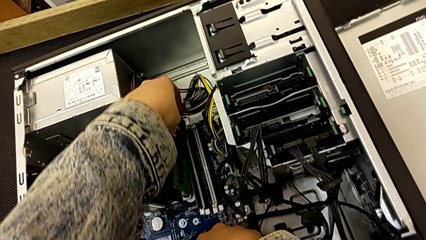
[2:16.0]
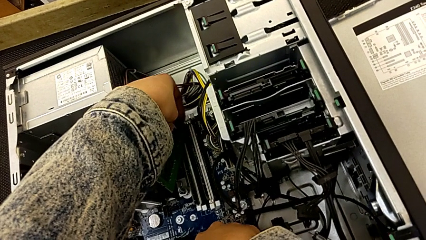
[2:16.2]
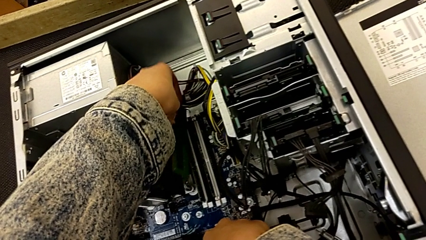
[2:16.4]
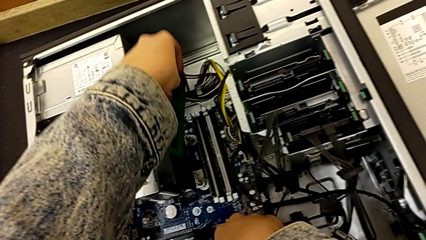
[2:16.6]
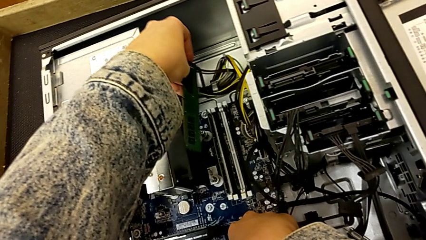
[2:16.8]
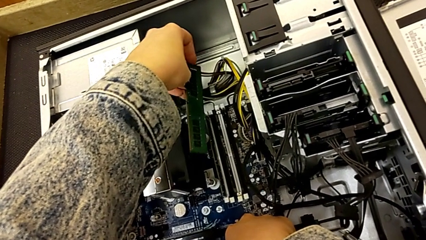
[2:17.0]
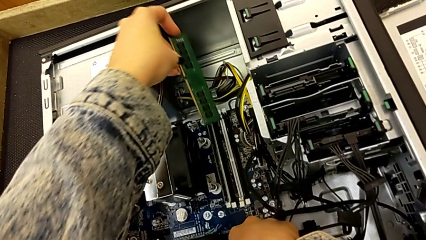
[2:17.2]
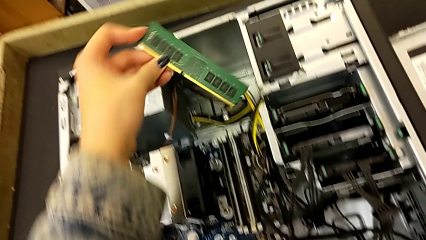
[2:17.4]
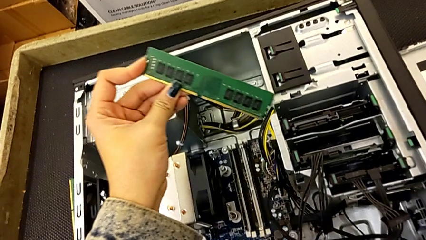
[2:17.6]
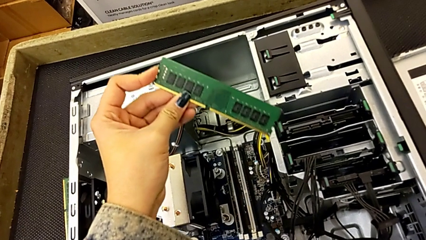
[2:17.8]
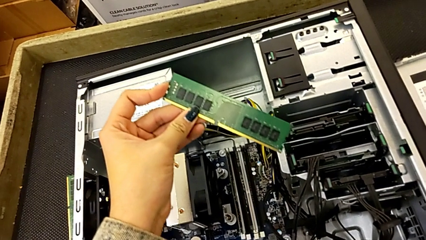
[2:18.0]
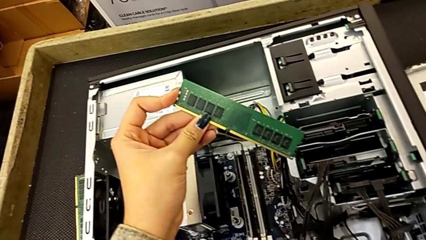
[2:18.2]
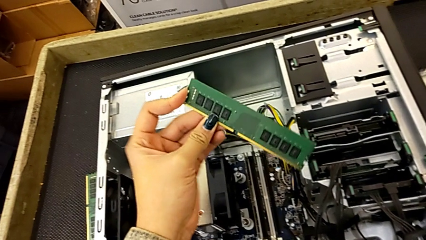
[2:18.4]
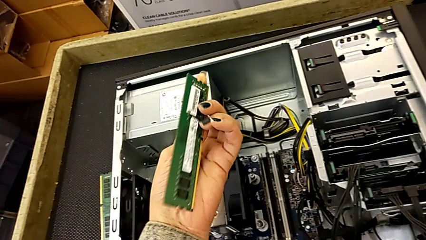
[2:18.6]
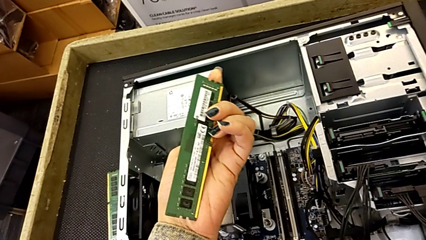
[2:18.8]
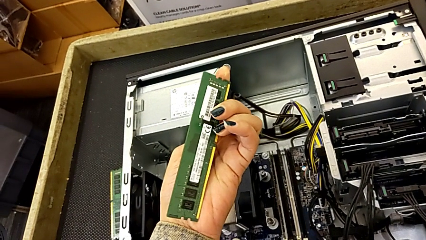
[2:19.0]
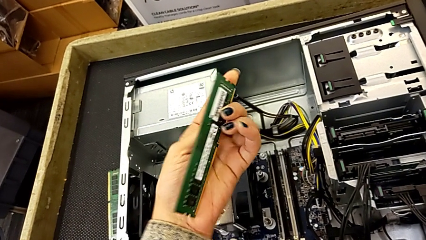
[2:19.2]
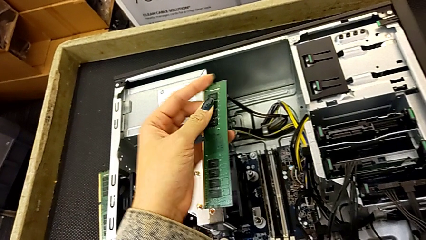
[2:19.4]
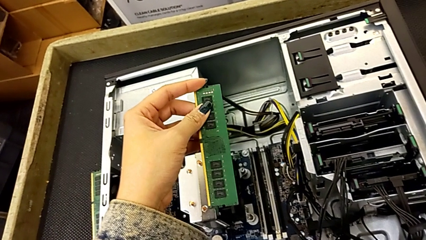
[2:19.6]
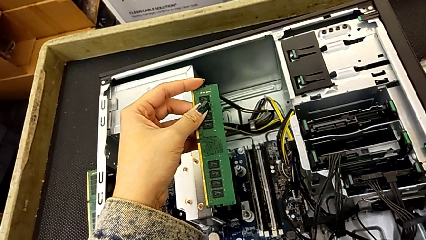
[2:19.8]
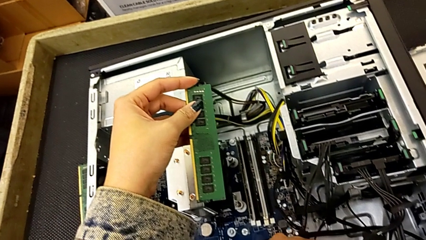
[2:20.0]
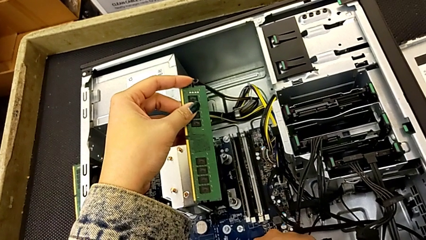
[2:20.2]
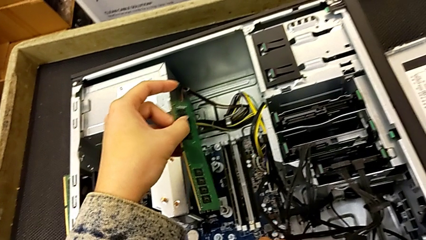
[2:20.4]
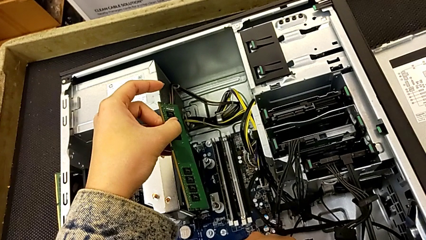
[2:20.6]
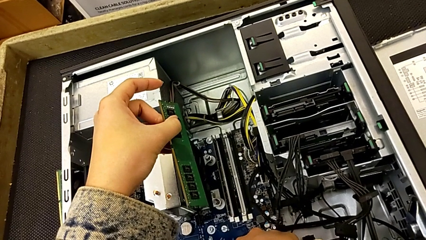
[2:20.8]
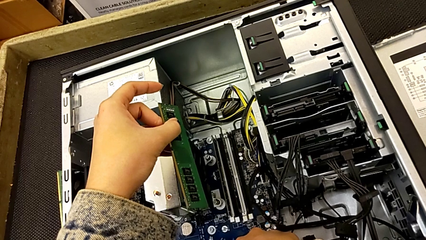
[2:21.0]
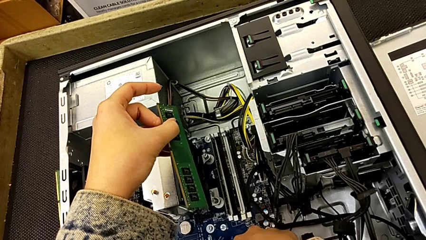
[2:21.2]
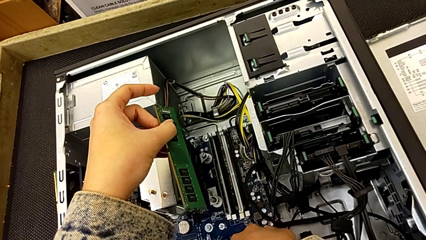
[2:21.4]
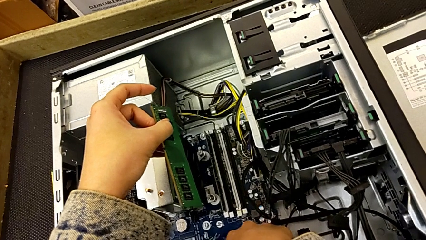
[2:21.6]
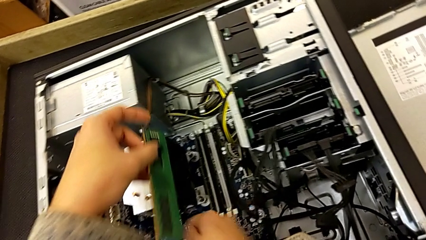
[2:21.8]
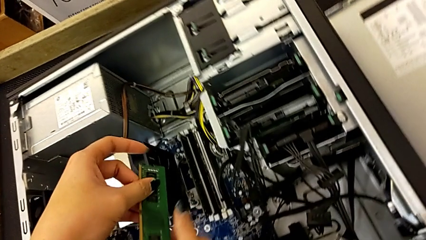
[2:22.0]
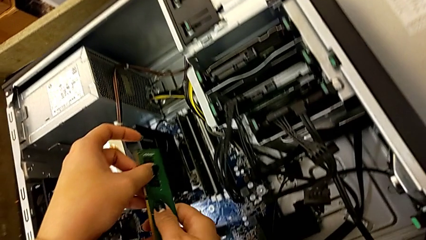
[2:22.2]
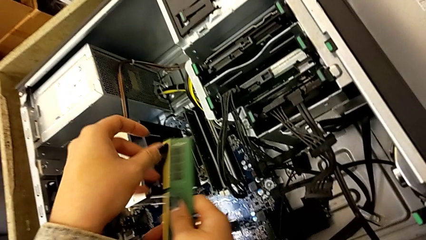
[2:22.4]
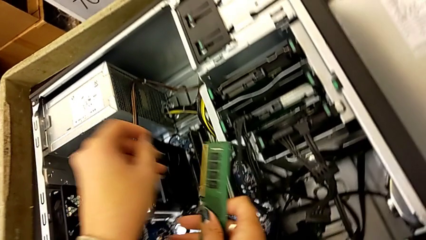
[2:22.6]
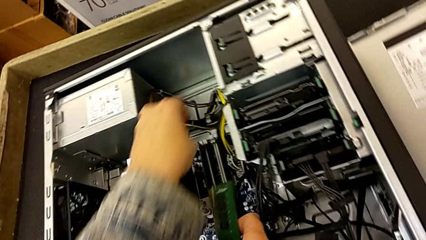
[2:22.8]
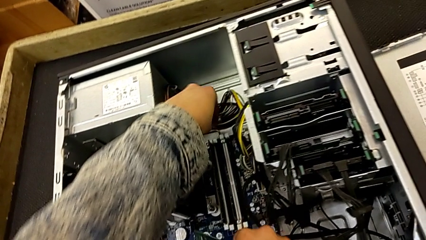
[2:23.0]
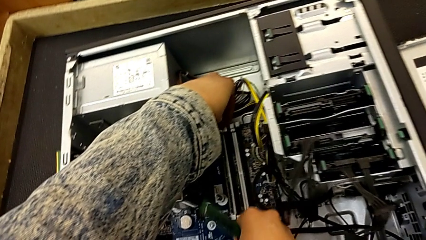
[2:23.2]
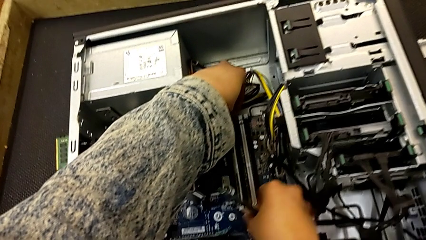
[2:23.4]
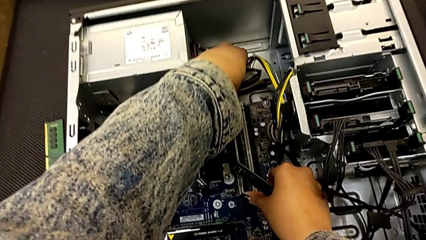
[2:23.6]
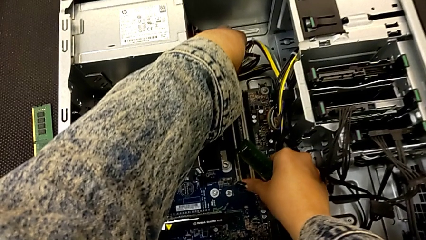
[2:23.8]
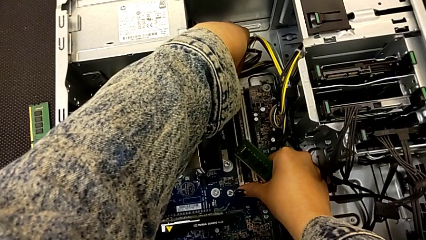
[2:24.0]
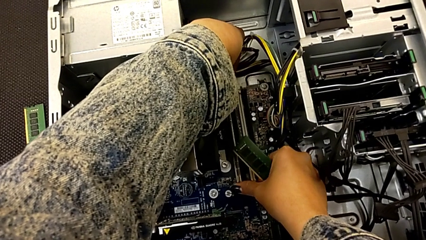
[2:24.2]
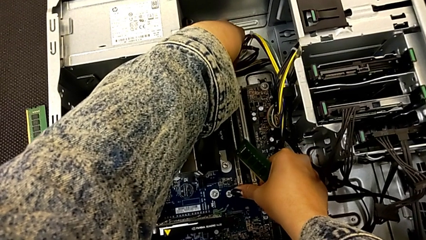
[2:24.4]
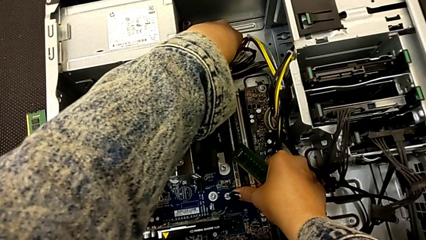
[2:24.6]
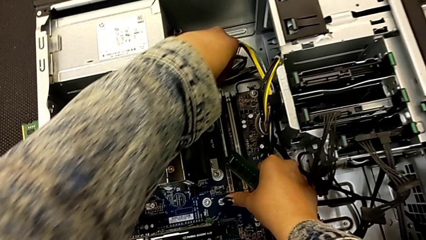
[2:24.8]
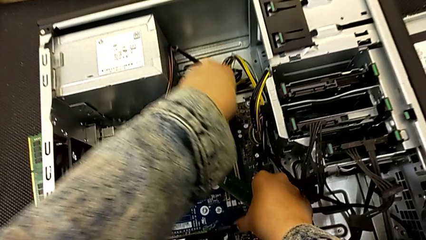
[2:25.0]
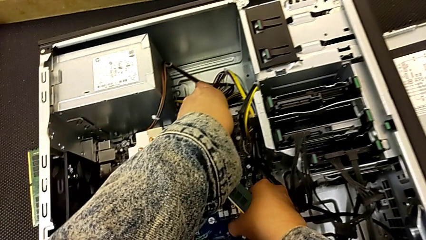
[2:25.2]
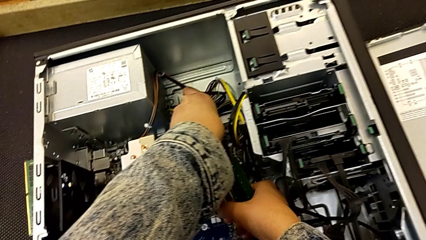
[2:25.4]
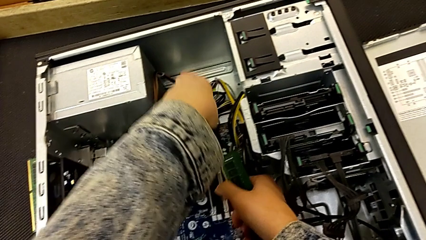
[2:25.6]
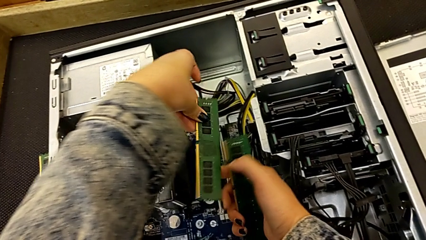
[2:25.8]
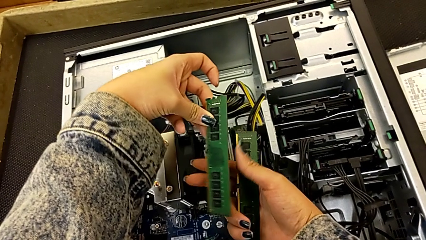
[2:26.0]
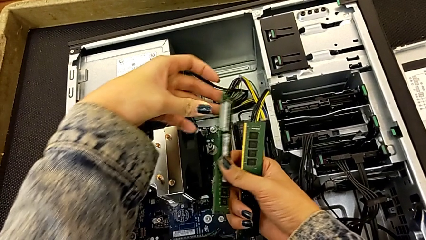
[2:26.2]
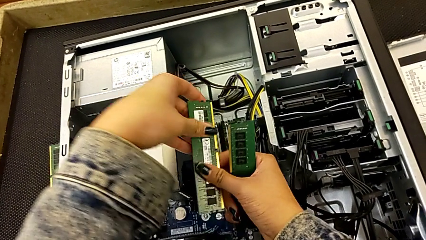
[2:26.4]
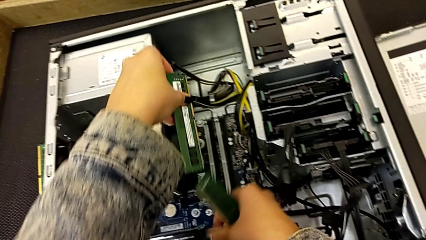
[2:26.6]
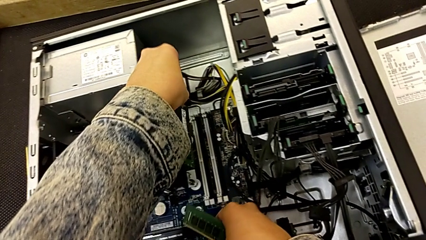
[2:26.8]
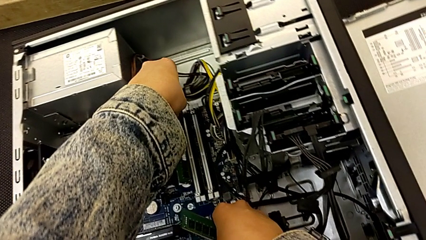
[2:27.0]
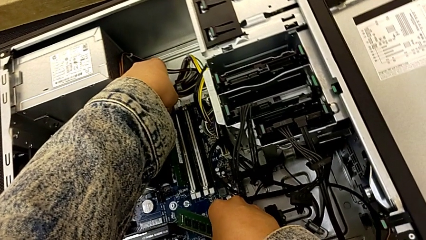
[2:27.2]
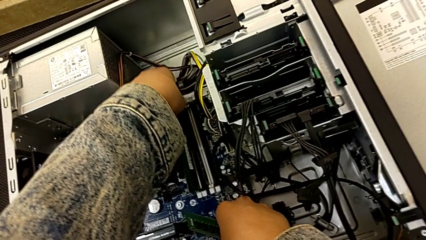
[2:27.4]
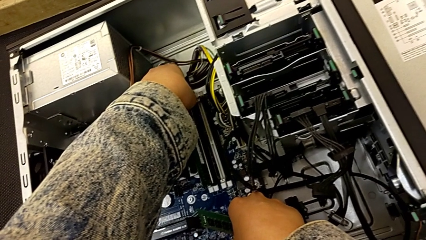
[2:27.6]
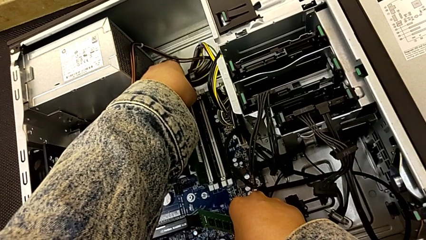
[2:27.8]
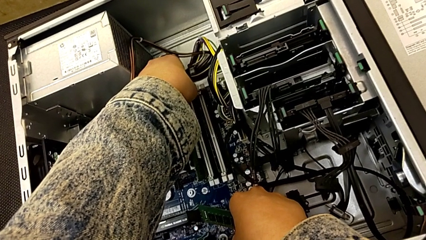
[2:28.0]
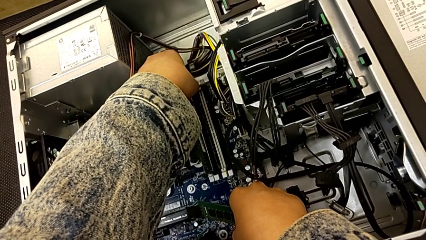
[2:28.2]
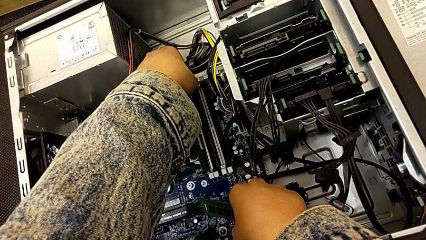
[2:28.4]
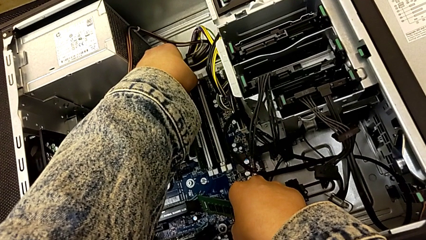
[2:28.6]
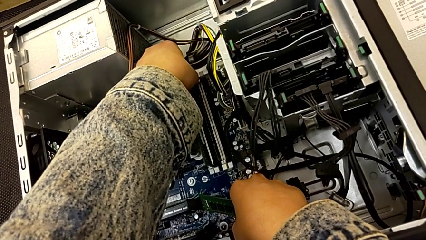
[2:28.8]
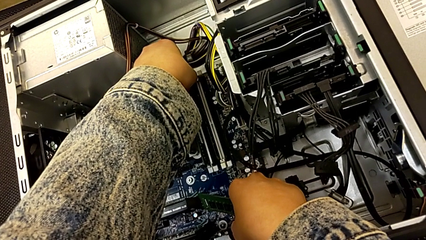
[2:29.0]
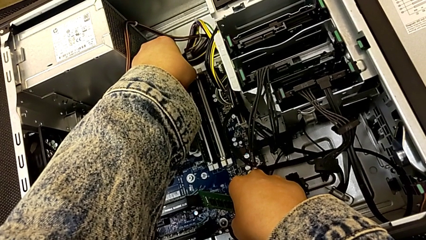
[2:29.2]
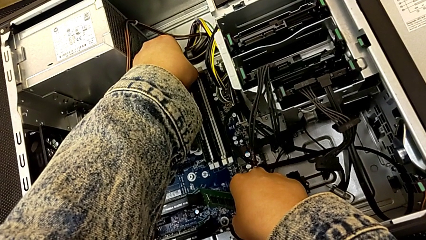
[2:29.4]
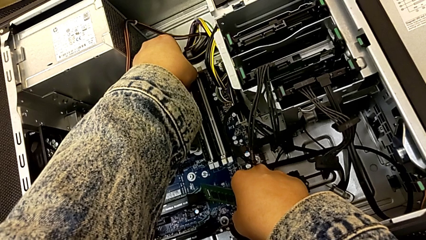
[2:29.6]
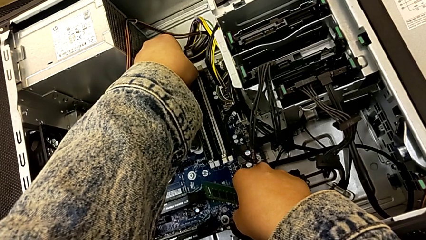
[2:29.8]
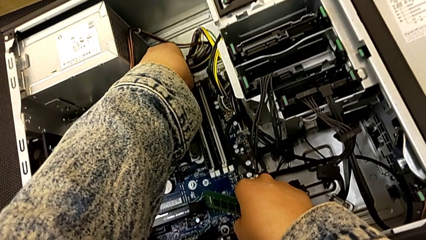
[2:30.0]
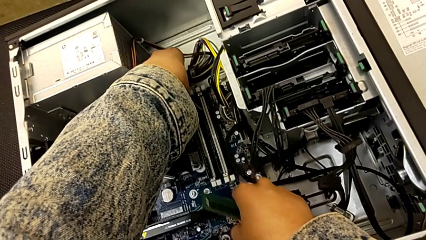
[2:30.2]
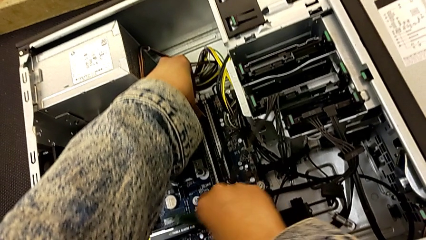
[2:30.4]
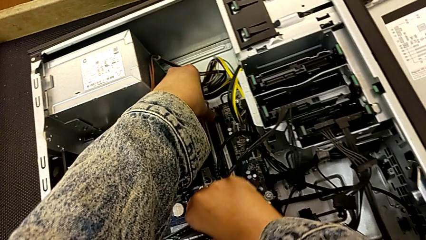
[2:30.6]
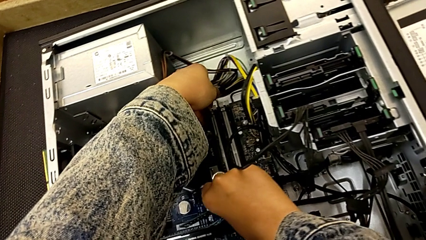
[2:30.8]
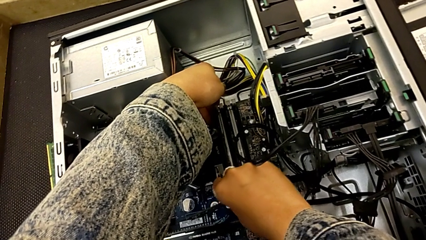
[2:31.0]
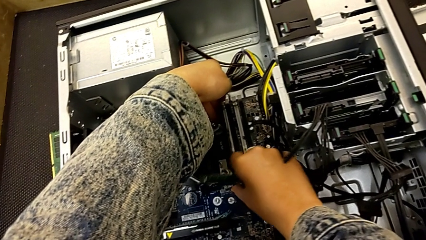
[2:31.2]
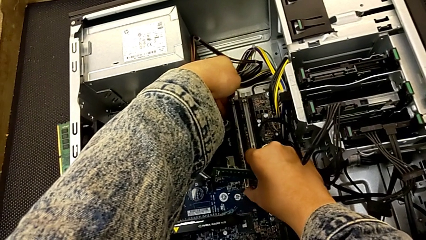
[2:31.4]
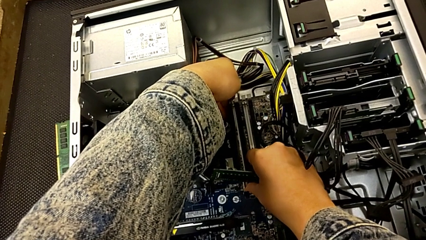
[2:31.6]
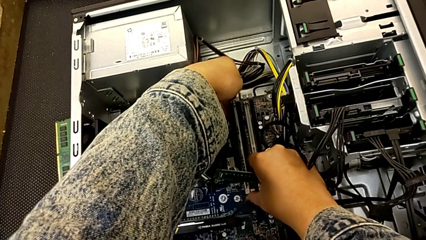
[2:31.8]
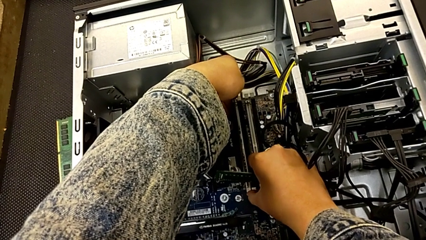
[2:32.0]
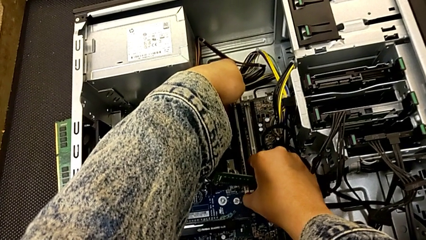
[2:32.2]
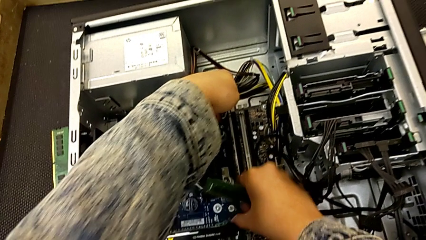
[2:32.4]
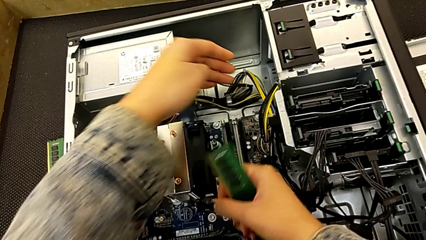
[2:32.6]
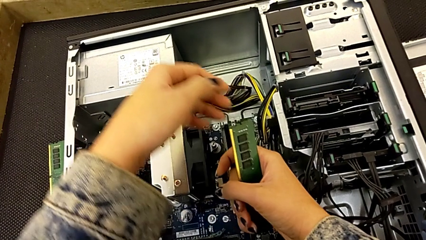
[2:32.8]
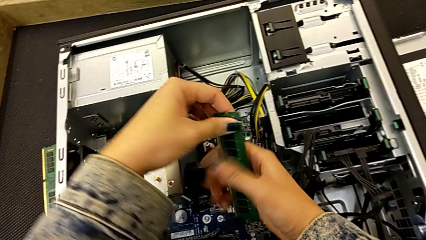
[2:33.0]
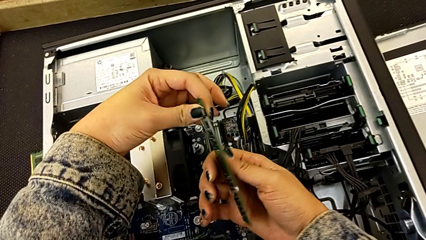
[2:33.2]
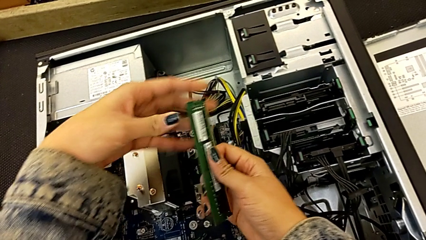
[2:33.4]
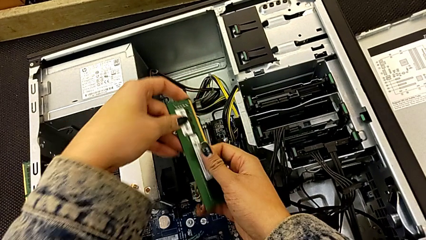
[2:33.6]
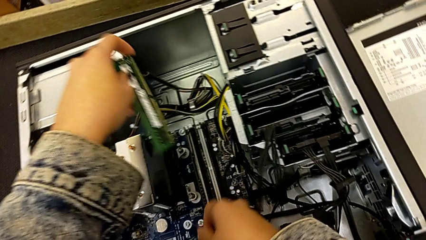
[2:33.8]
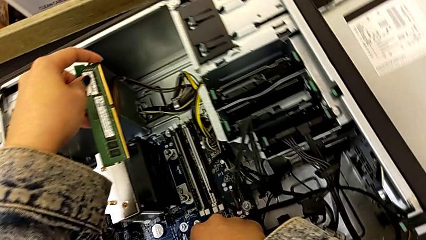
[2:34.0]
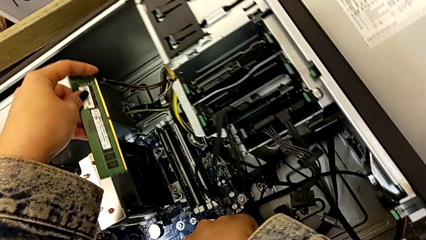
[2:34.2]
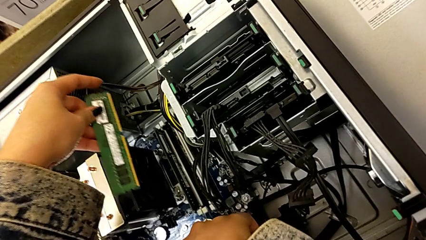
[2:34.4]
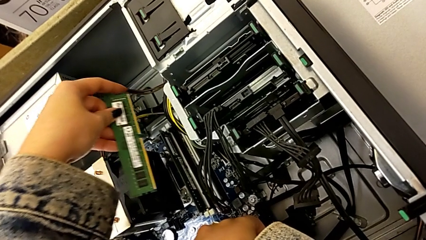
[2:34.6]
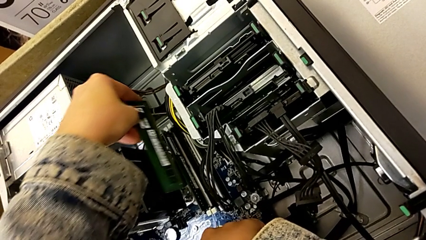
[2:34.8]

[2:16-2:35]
The camera wearer is putting the RAM into the computer tower. They lift the second RAM, inspect it, unlock the RAM tab, rotate the first RAM, insert it, hold it and grab the second RAM.
